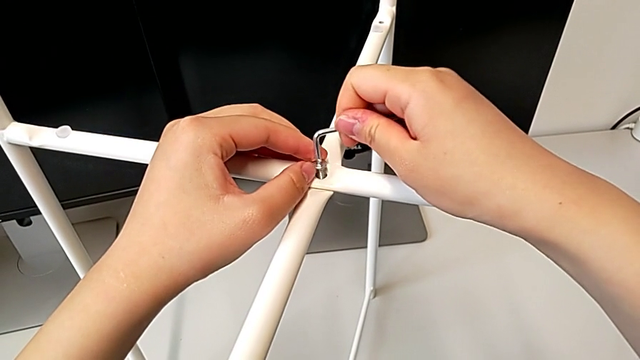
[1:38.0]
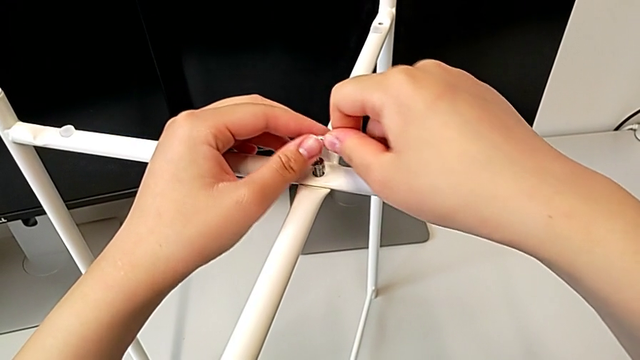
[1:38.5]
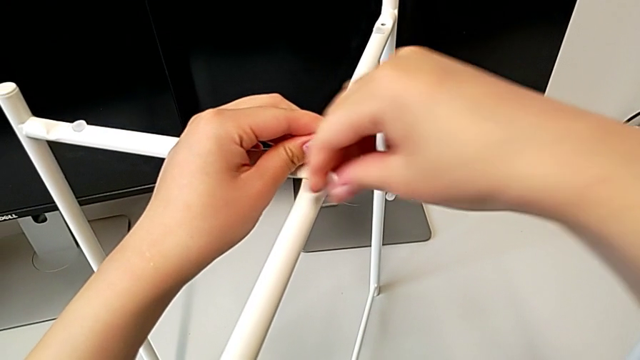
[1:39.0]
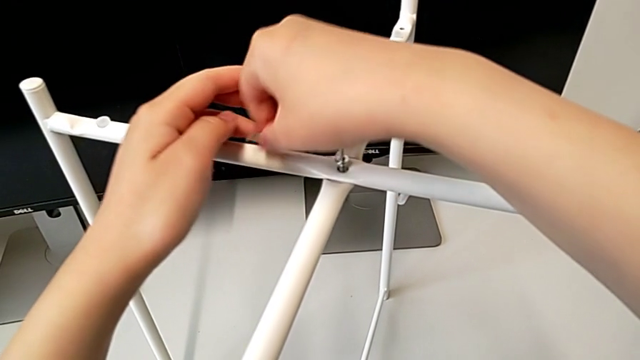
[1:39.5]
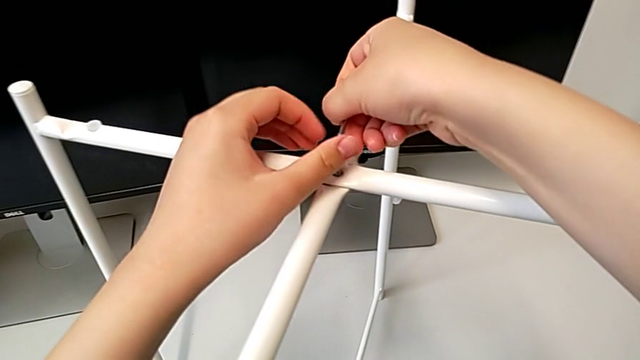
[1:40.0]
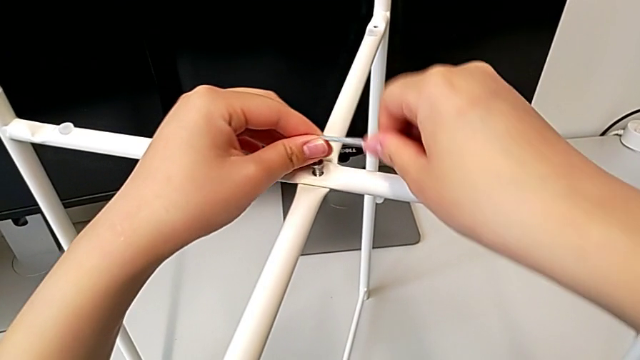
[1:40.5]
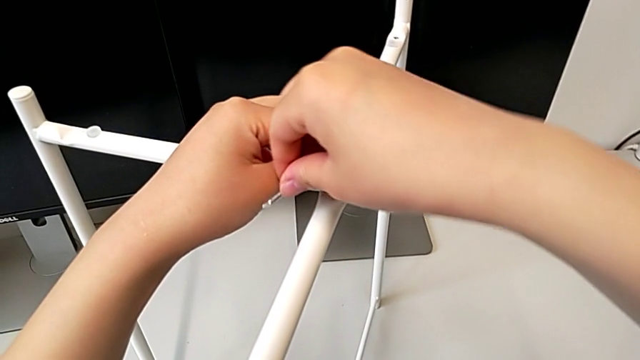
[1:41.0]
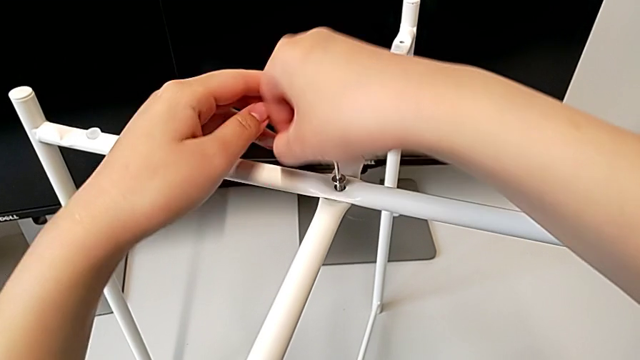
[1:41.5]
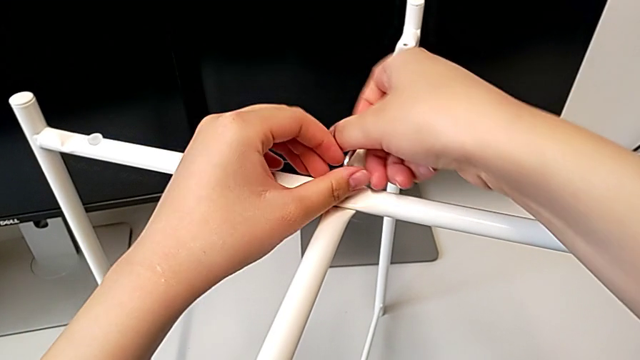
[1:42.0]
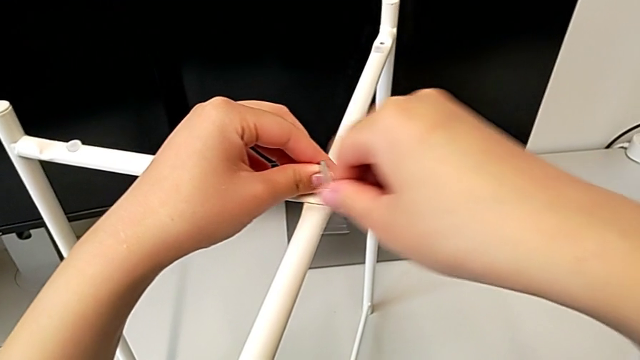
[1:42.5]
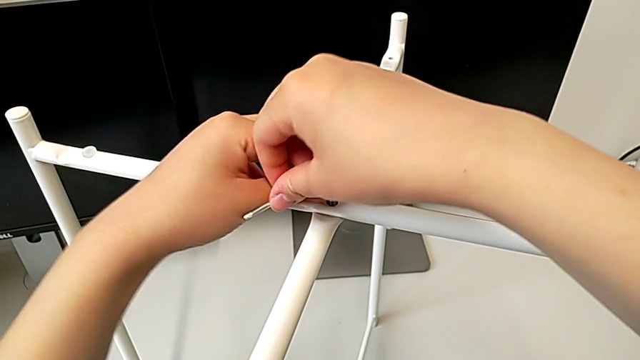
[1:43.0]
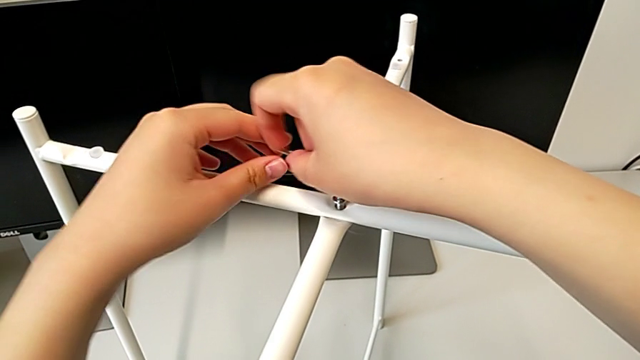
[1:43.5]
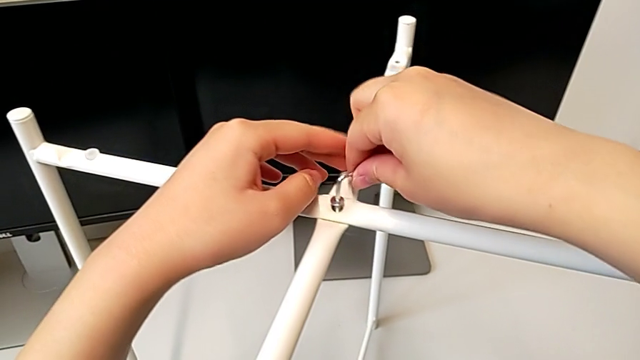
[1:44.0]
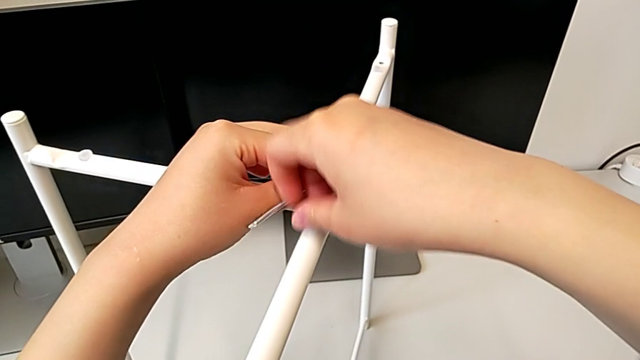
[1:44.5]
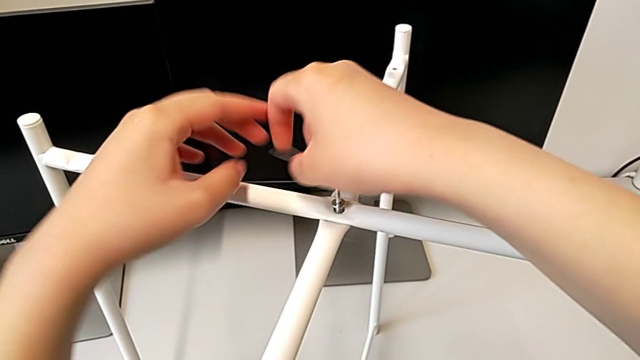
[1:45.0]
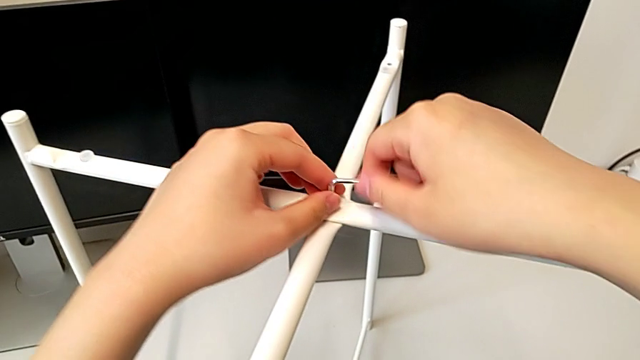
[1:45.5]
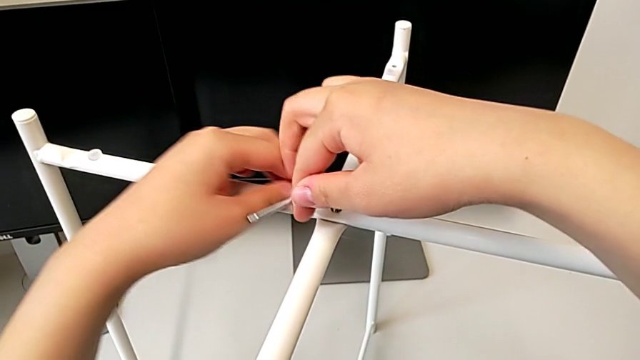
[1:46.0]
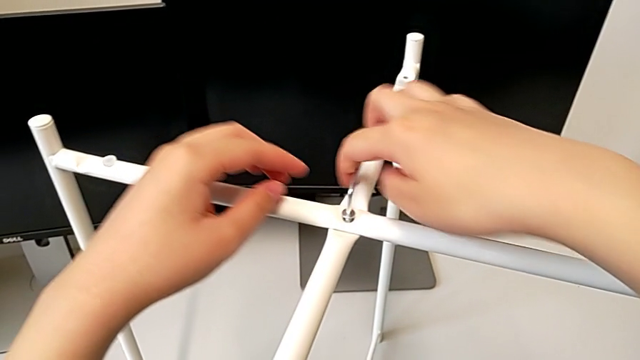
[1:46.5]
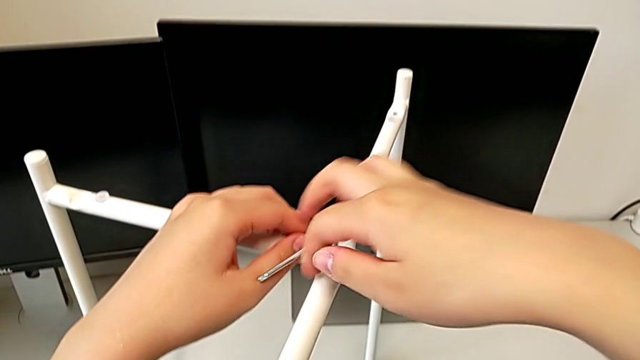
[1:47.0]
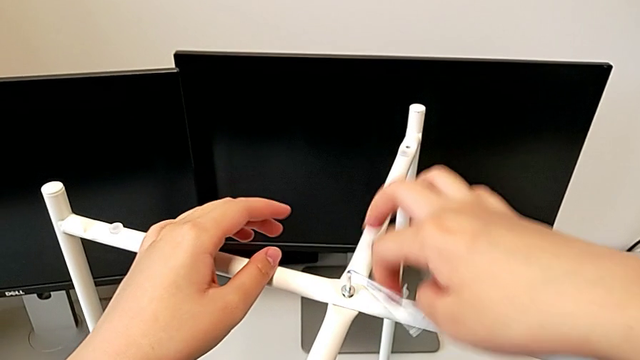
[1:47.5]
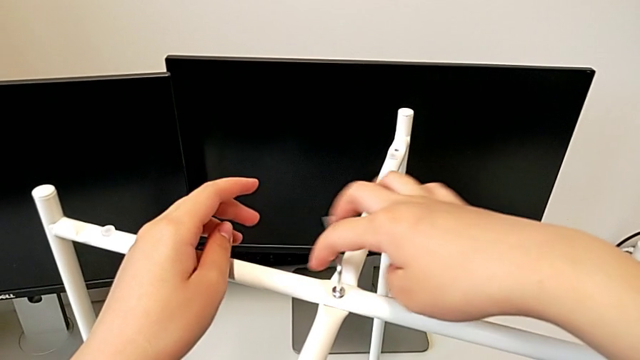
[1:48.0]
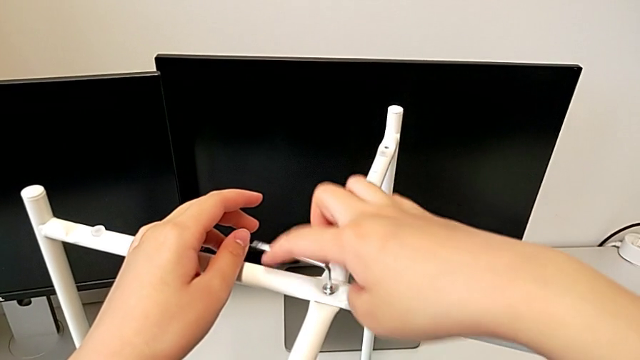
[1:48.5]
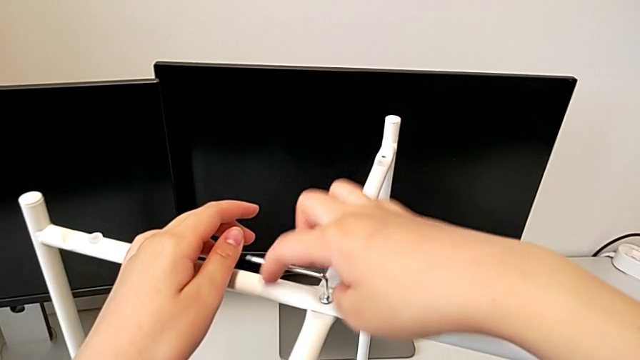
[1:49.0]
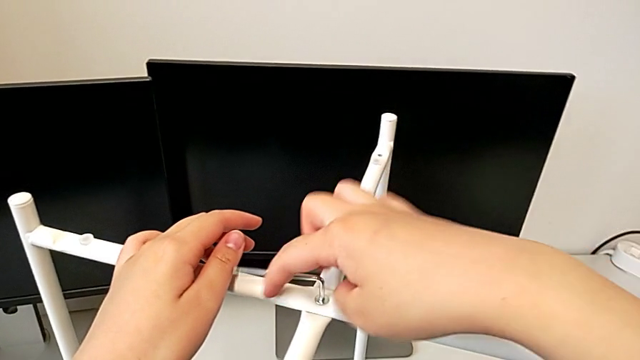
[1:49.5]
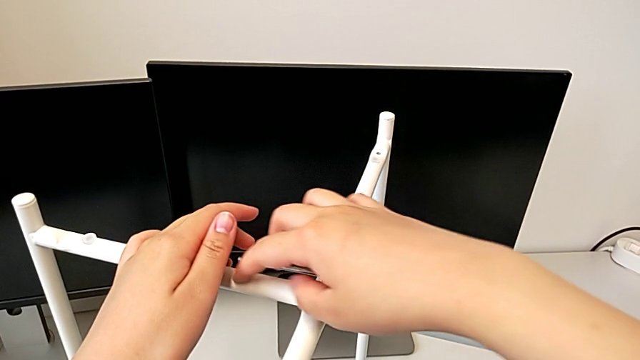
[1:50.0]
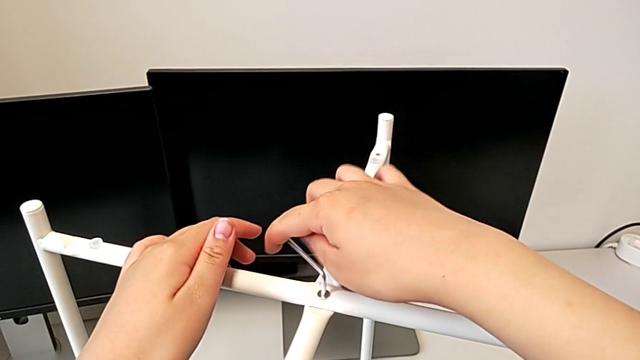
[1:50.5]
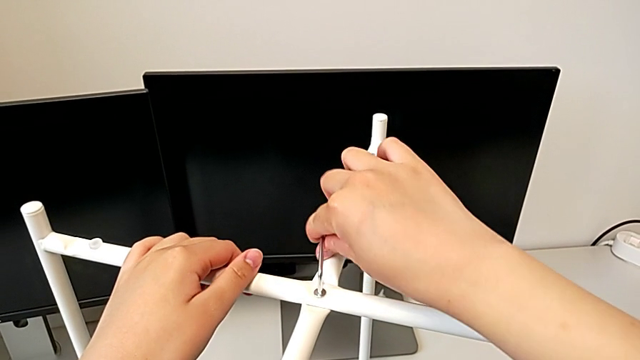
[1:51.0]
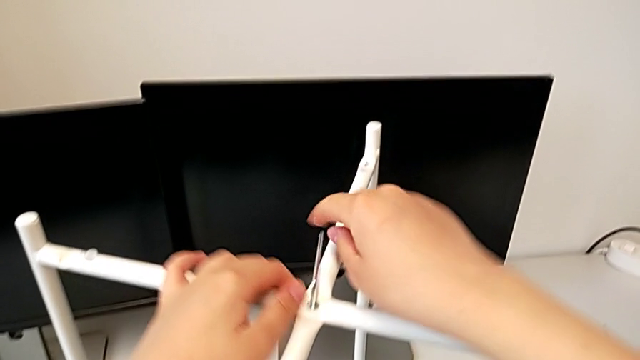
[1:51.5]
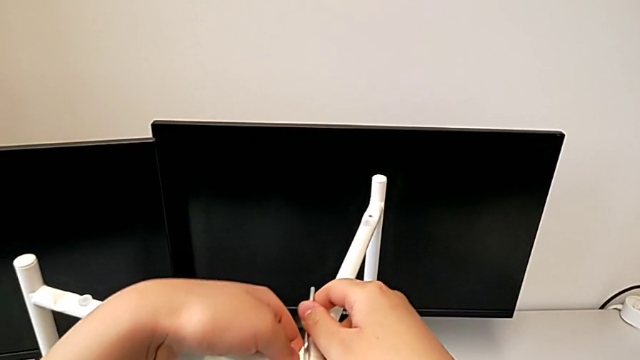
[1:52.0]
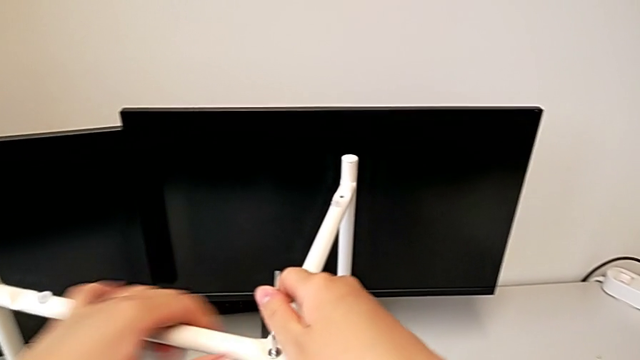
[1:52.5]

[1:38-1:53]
The camera wearer is screwing the top hex socket head from the base. They begin to screw the top hex socket head.

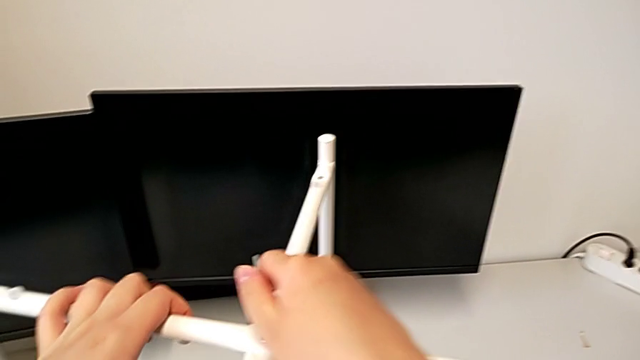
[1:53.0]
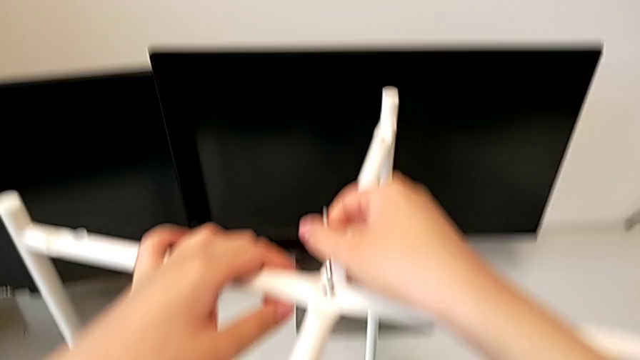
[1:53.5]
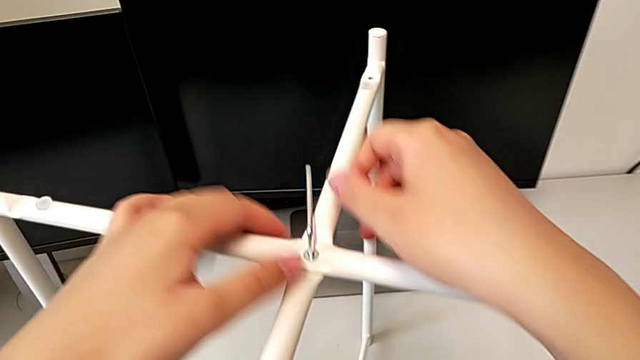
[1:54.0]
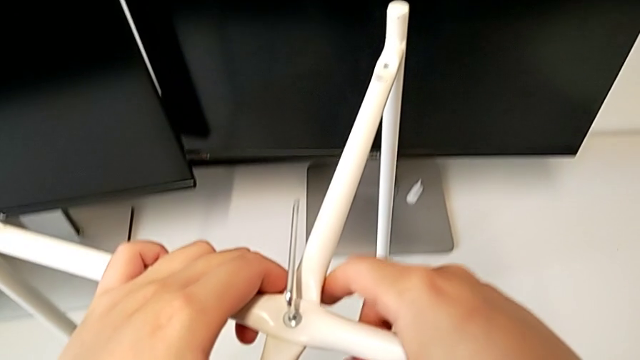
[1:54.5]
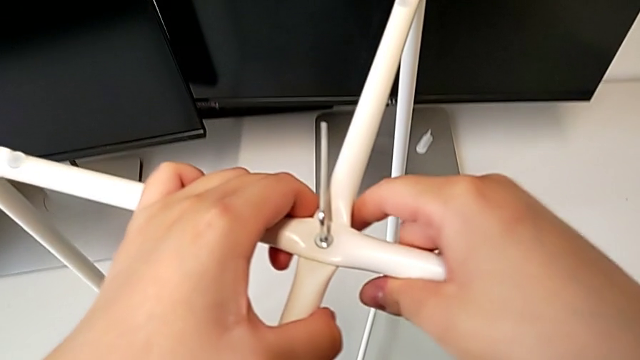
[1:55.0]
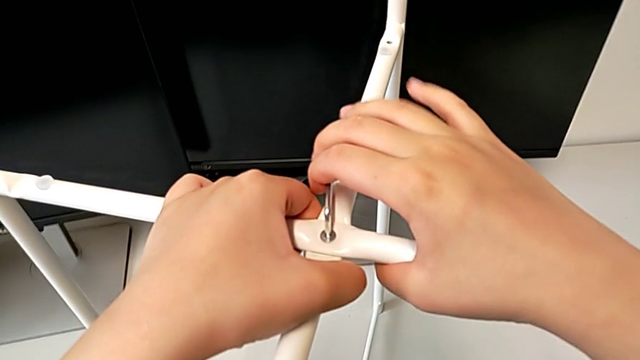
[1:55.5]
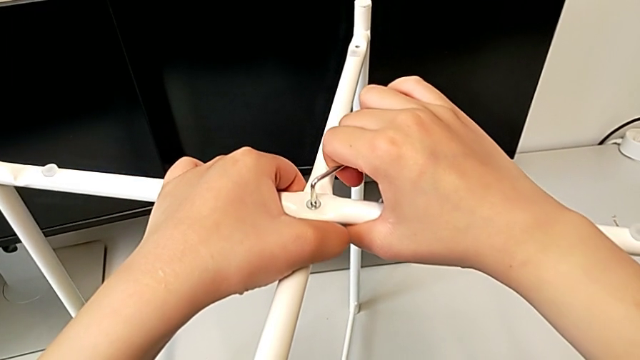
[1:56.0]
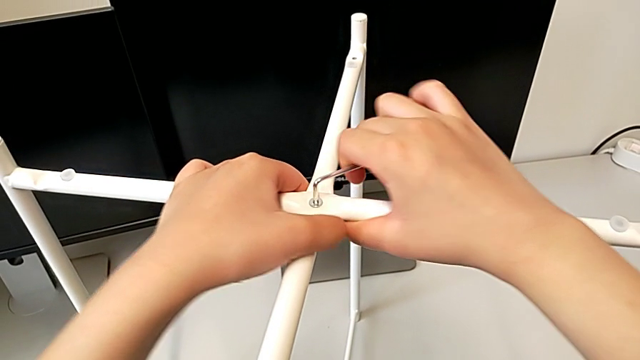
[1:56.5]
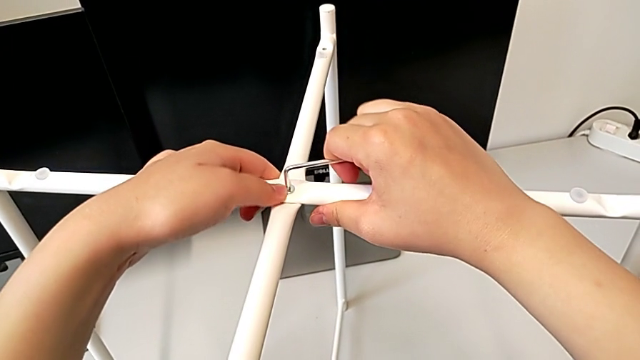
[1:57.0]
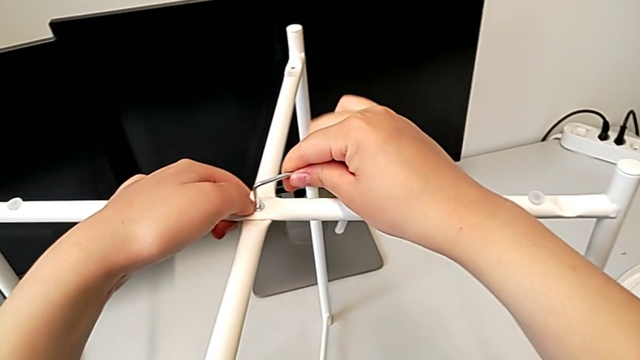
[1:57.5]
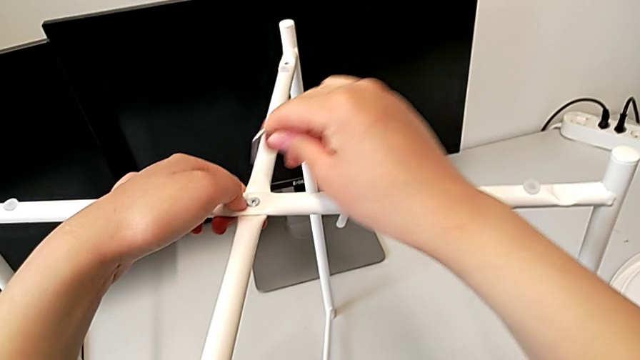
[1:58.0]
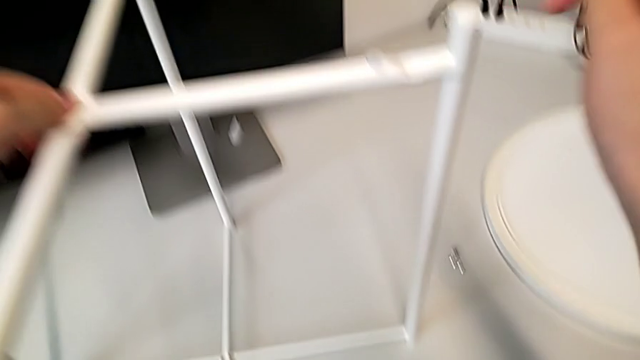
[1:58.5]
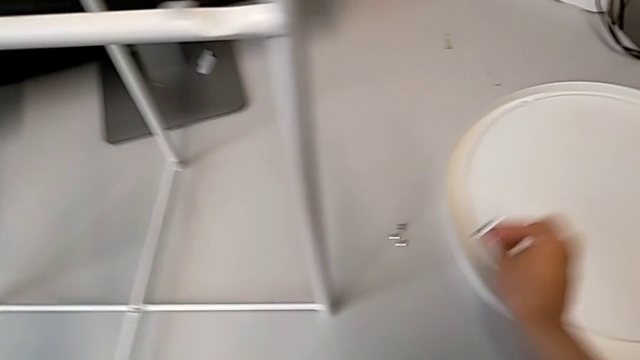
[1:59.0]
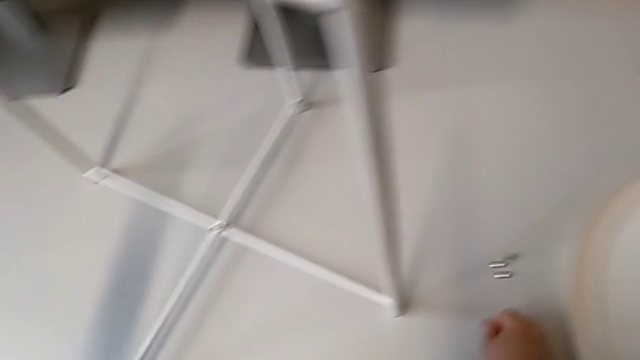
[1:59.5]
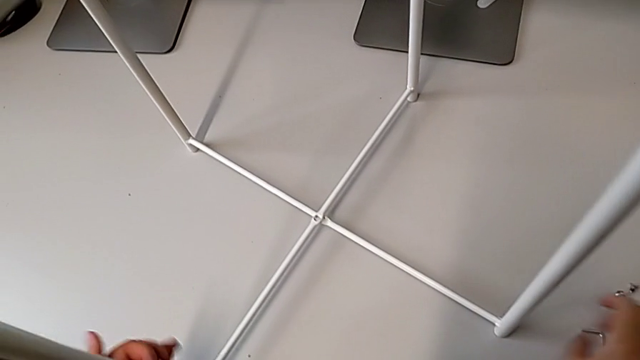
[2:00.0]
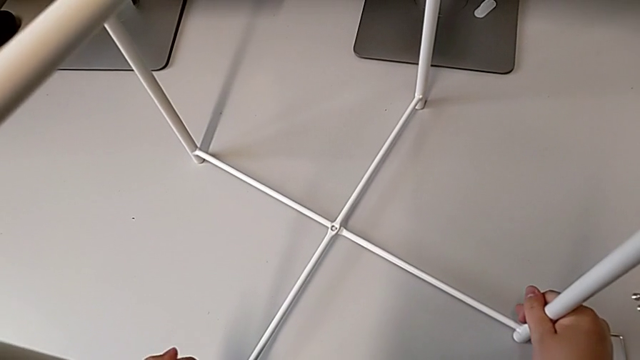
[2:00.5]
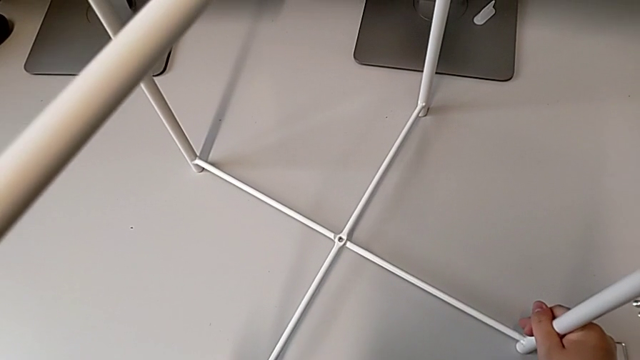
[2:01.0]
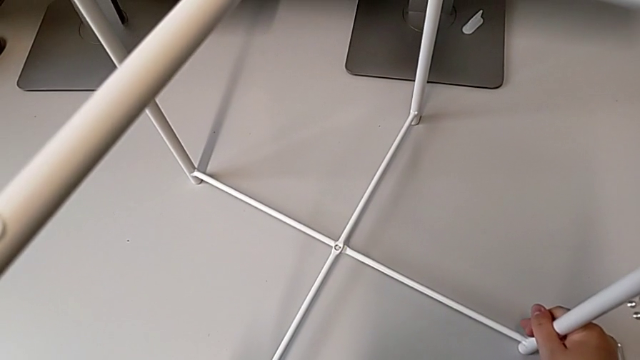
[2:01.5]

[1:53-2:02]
The camera wearer is screwing the top hex socket head from the base. They keep screwing the top hex socket head, withdraw the Allen wrench, place it and align the leg.
